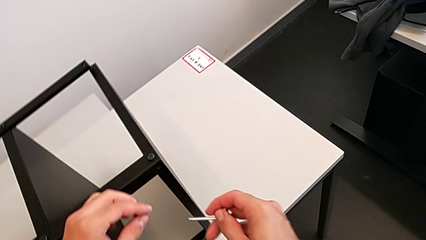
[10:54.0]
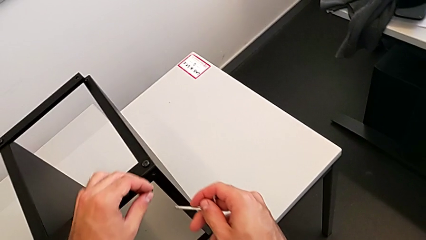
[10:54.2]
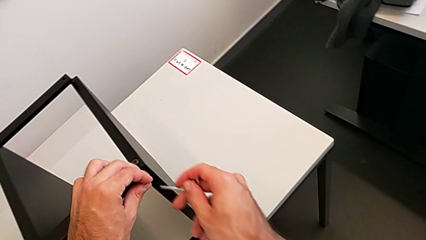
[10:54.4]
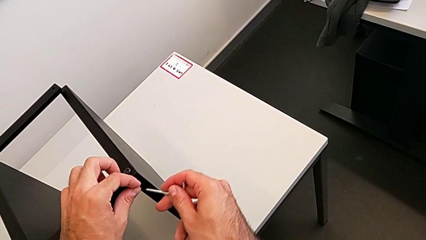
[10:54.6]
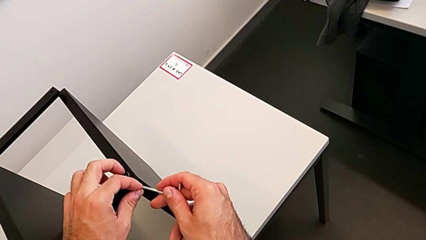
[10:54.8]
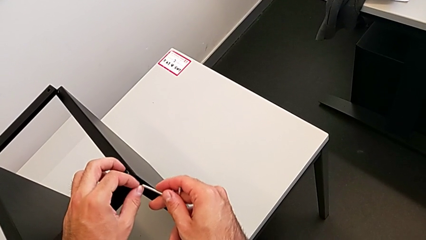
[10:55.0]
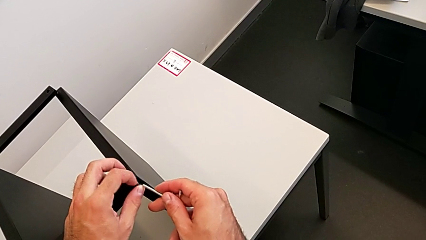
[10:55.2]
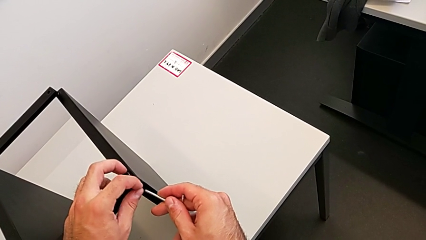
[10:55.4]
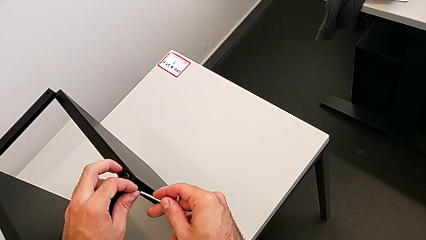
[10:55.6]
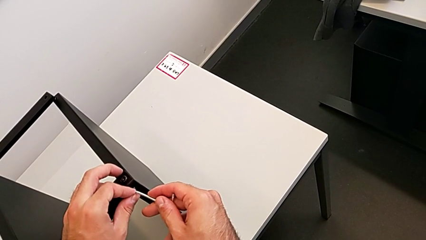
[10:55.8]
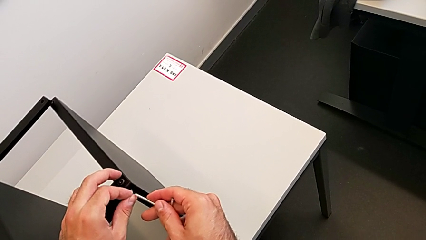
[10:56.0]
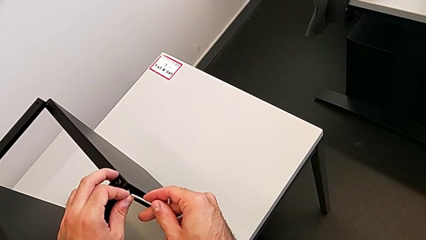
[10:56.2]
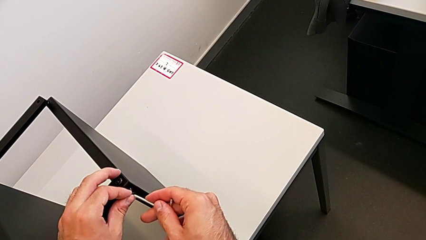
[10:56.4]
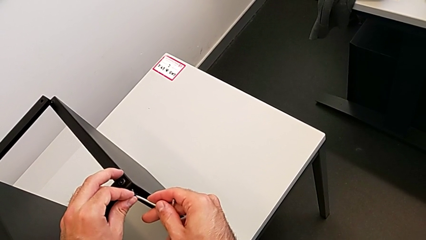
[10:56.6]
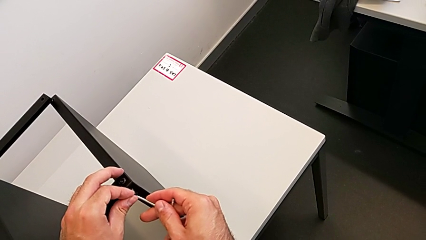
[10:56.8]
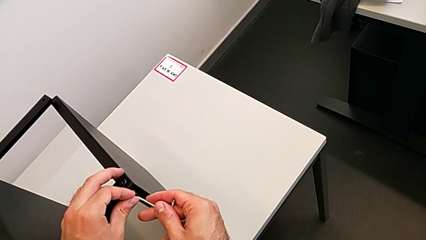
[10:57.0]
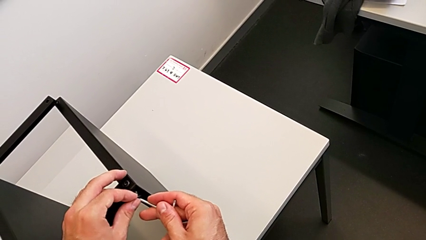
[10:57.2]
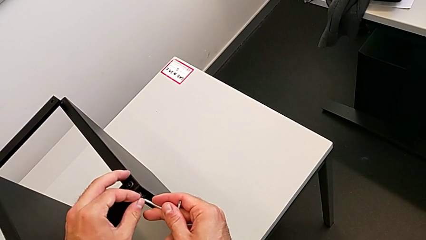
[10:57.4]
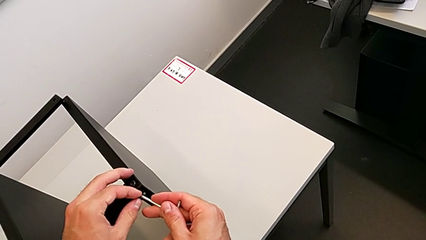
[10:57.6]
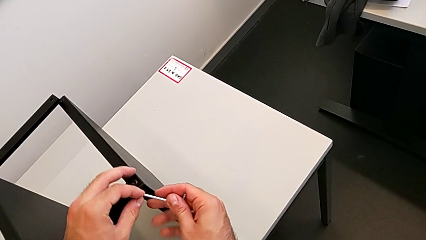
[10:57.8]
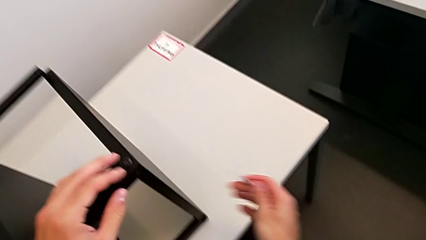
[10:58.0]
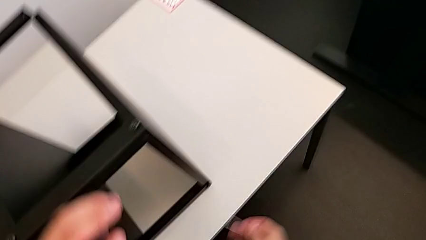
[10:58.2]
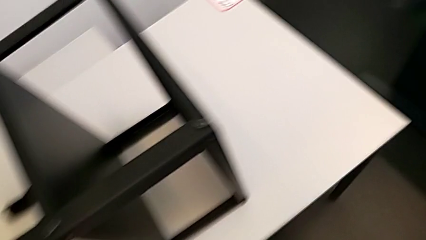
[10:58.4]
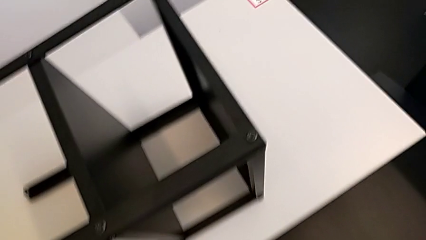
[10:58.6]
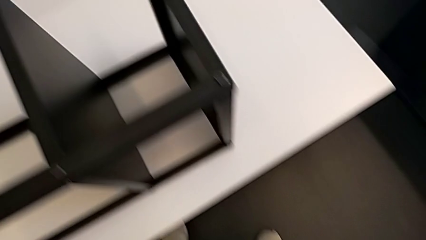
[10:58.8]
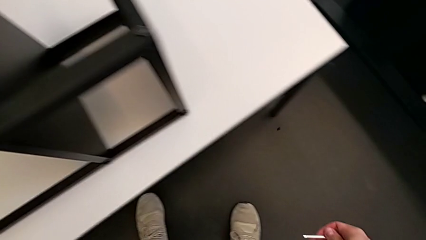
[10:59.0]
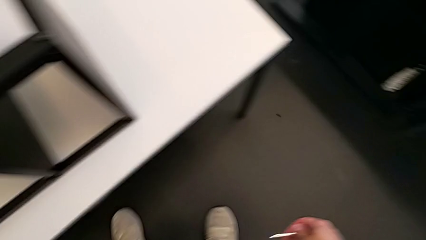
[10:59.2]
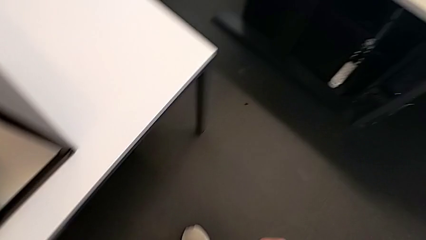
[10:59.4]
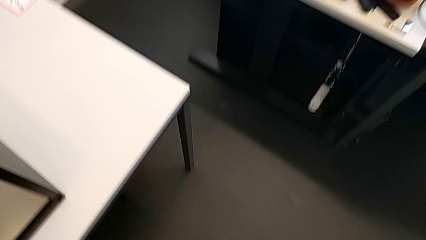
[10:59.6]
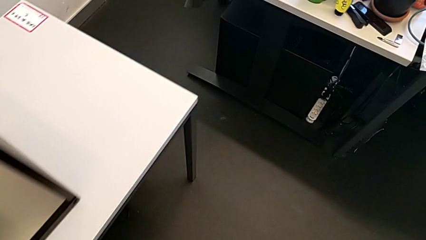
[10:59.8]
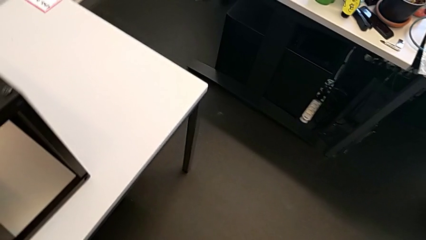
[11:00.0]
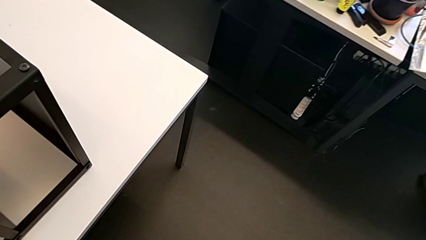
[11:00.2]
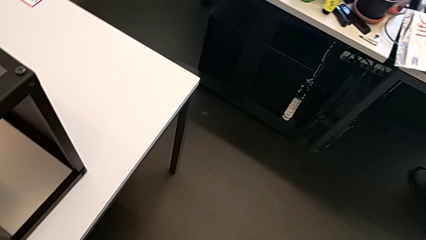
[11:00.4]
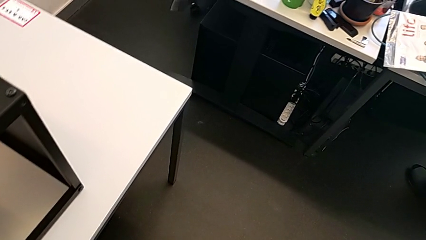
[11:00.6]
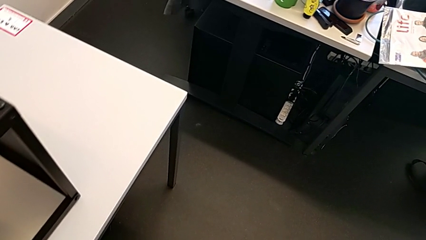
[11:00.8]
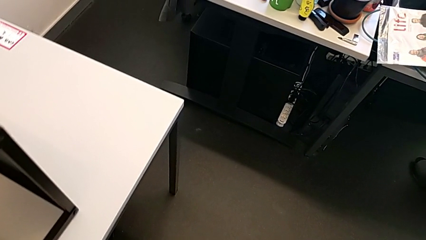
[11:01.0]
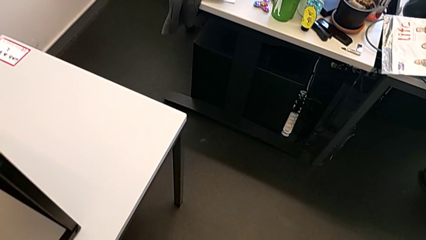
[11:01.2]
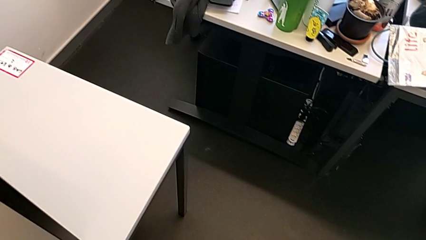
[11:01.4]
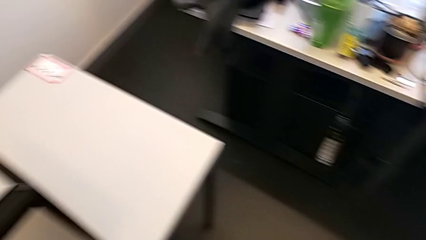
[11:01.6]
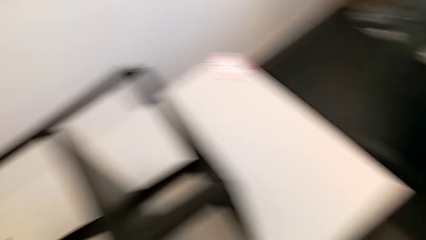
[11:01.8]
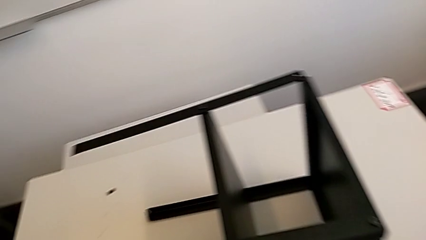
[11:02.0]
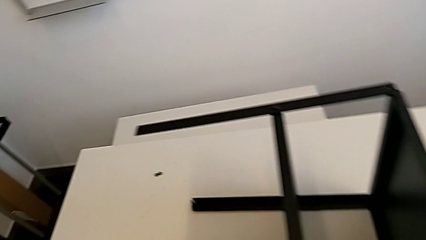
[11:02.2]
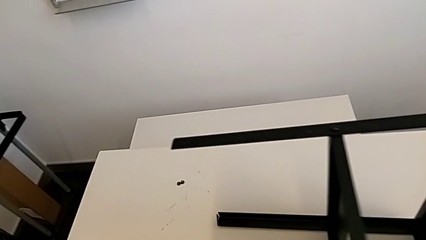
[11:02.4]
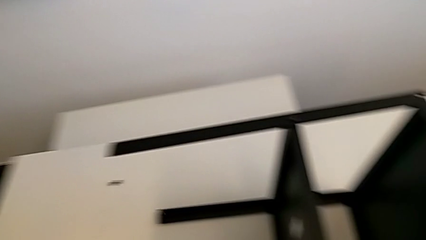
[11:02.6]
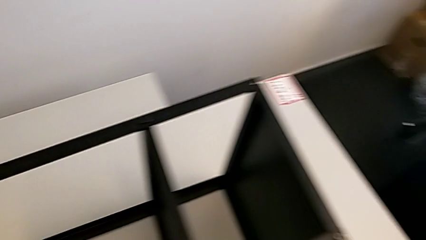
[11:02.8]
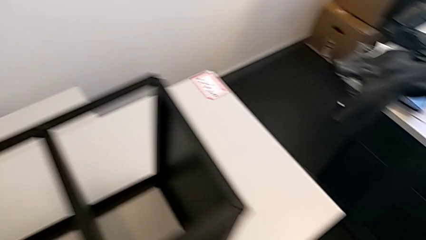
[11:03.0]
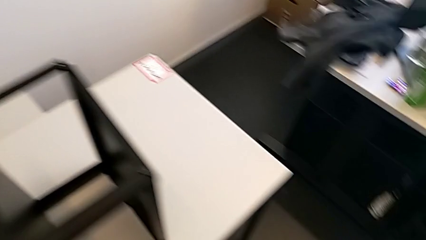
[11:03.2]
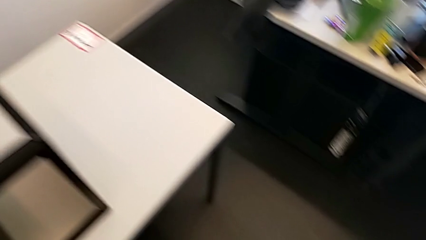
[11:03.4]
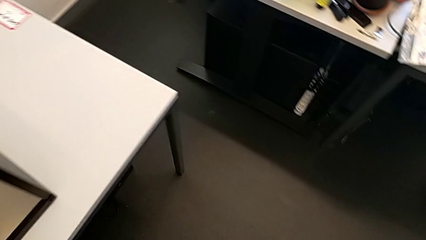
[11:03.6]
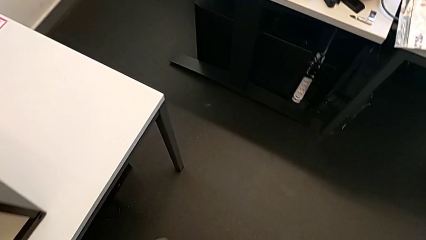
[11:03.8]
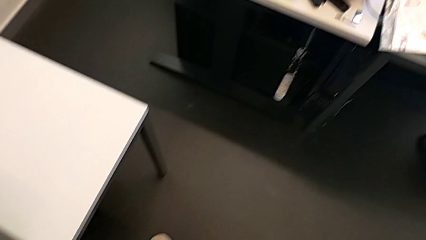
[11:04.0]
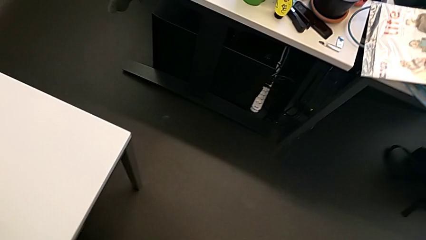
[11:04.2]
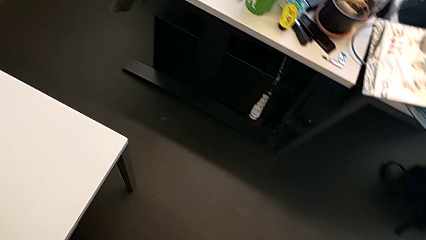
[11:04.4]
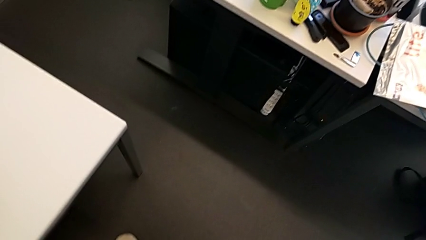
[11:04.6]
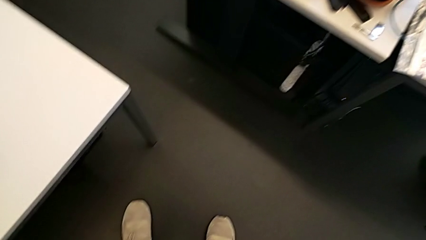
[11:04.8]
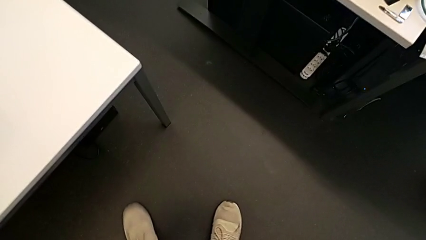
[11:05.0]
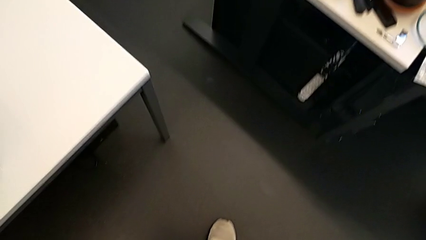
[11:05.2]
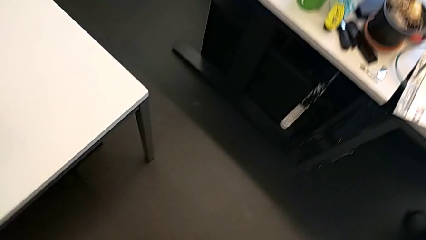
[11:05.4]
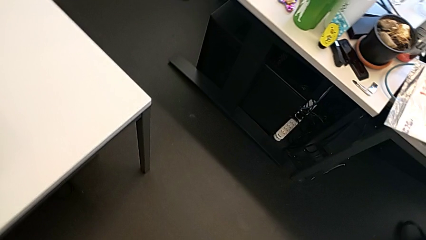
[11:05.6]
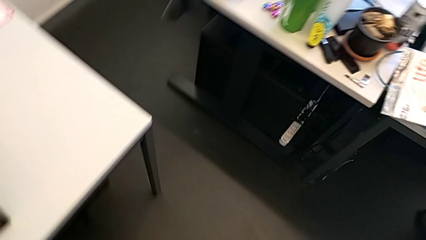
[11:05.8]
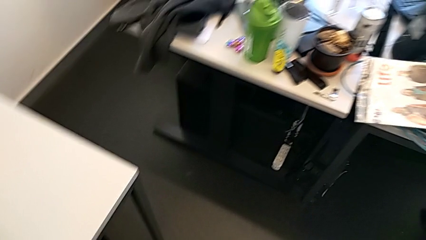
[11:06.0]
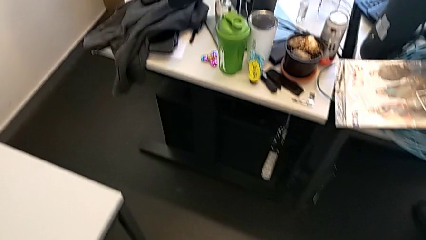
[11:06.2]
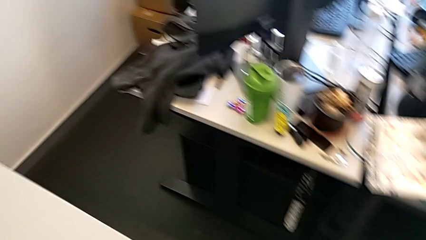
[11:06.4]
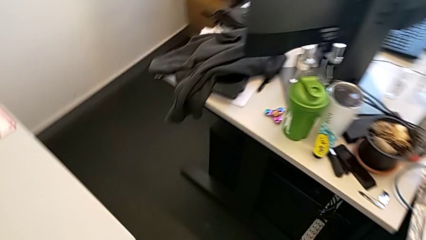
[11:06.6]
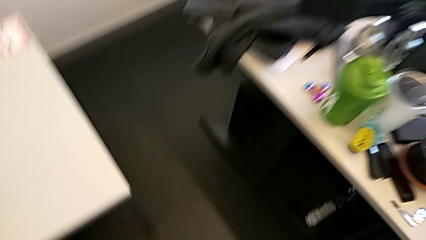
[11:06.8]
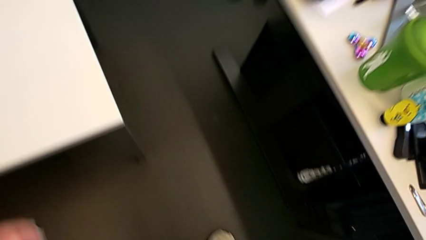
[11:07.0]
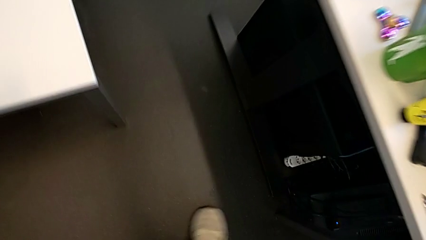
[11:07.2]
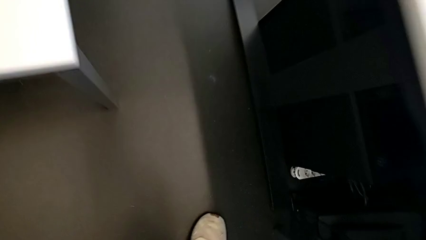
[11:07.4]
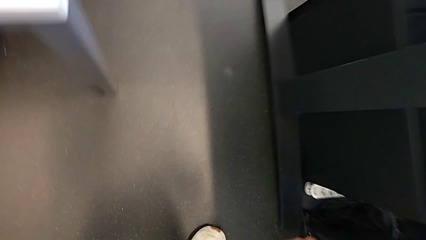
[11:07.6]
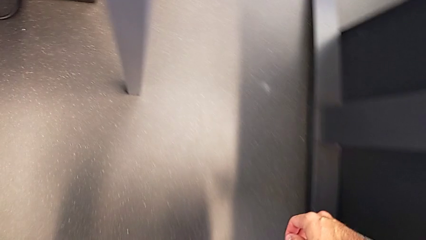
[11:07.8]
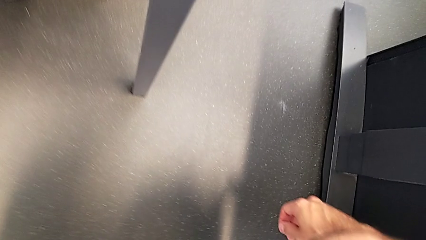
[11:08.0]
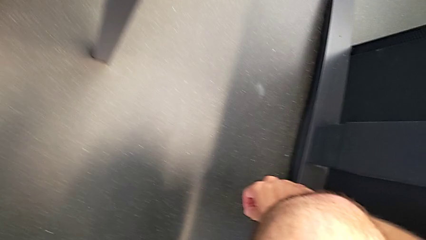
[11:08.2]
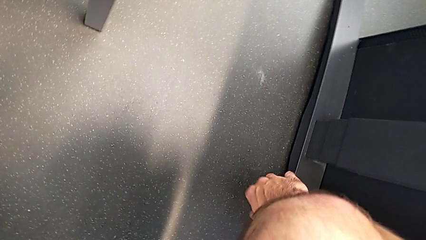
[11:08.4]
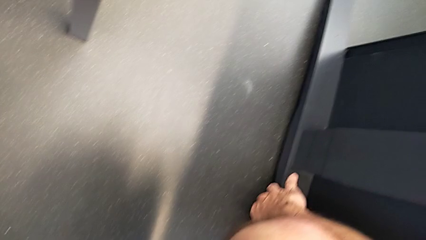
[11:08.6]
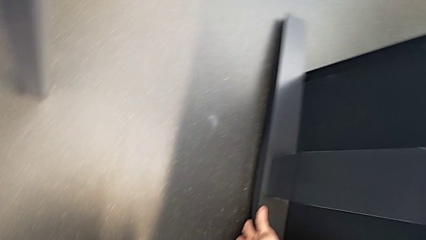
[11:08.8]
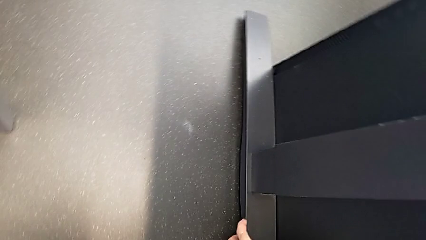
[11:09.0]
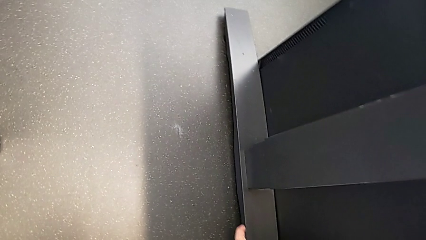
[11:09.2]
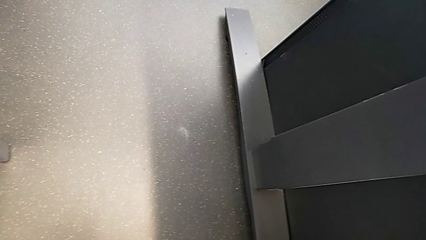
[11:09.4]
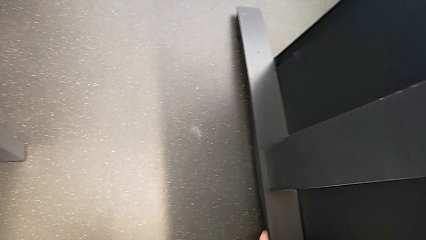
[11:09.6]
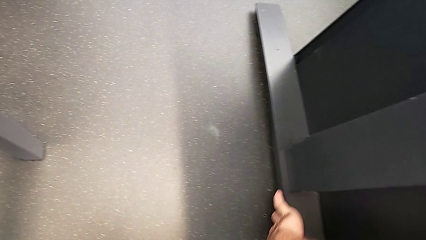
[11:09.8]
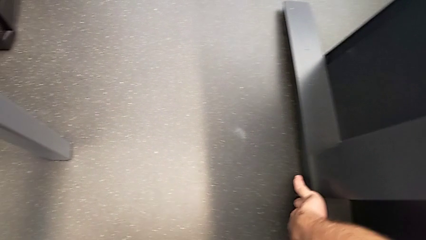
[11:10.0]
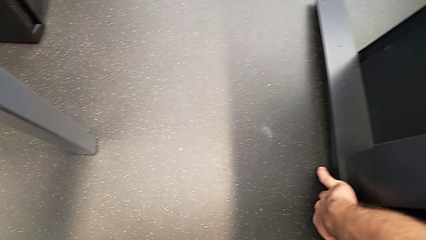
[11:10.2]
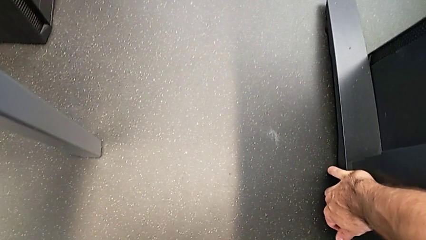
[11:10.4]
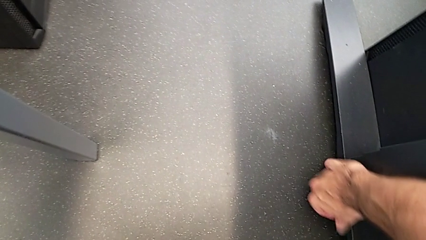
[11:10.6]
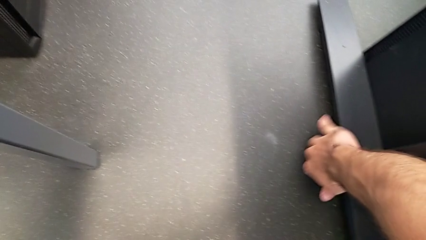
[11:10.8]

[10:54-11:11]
The camera wearer is screwing the first leg to the top shelf of the table. They insert the hex socket head, wrongly drop it and begin to inspect it.
